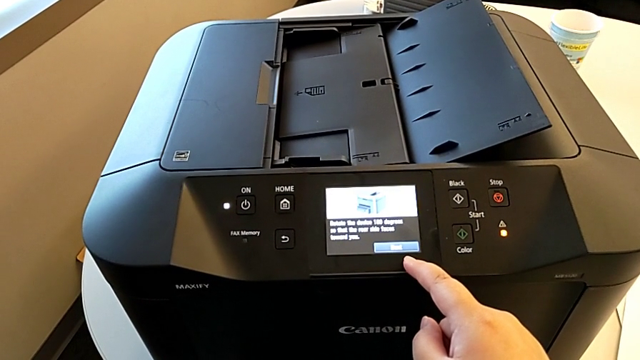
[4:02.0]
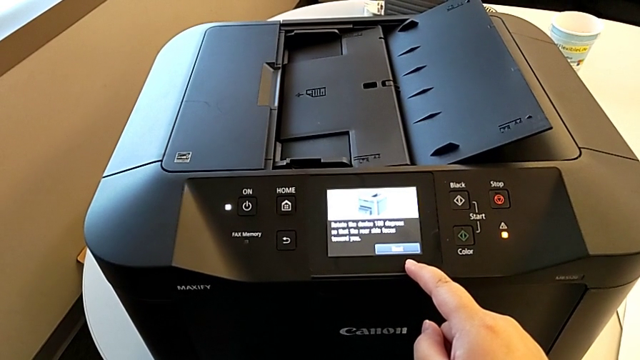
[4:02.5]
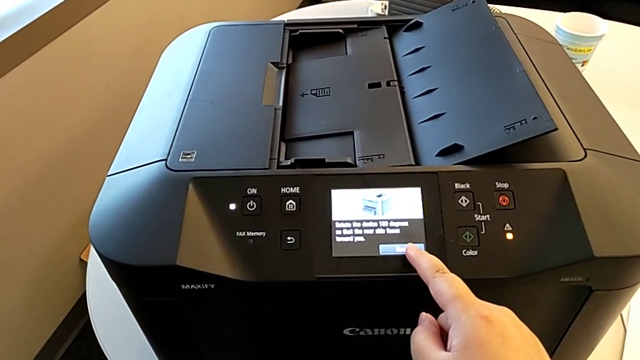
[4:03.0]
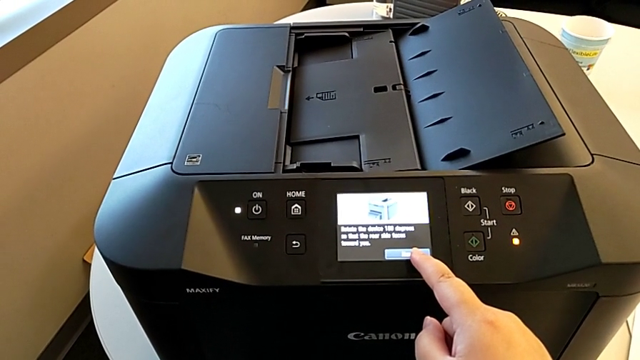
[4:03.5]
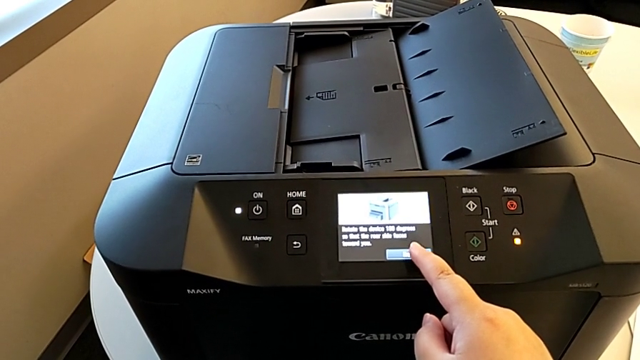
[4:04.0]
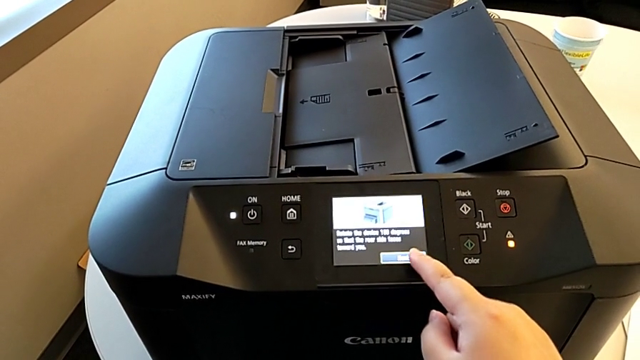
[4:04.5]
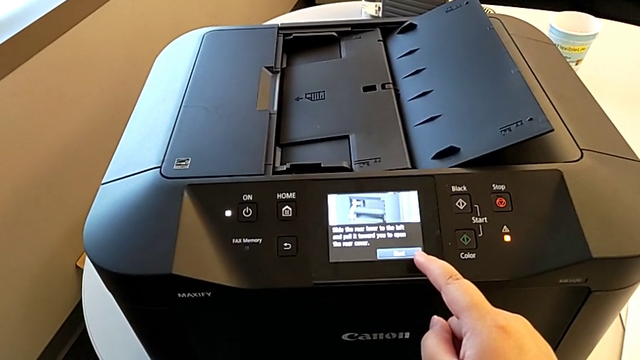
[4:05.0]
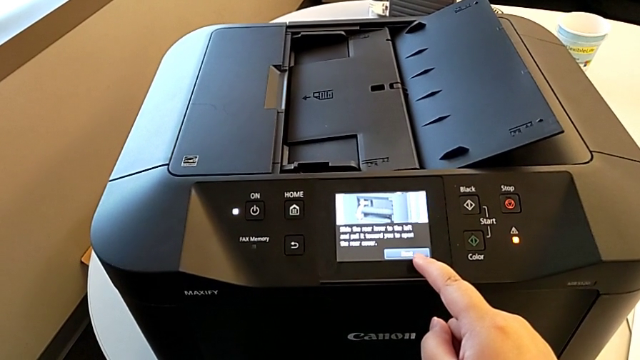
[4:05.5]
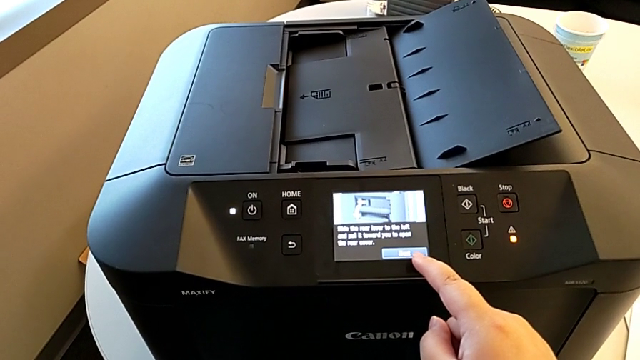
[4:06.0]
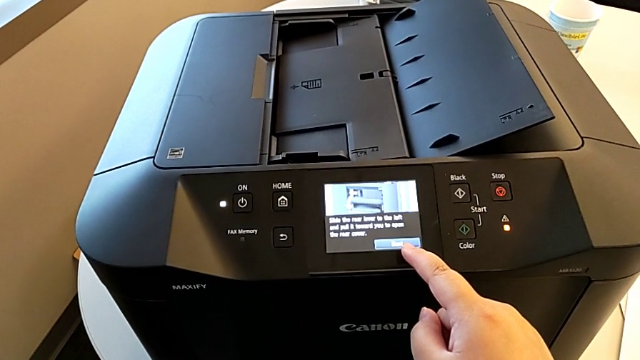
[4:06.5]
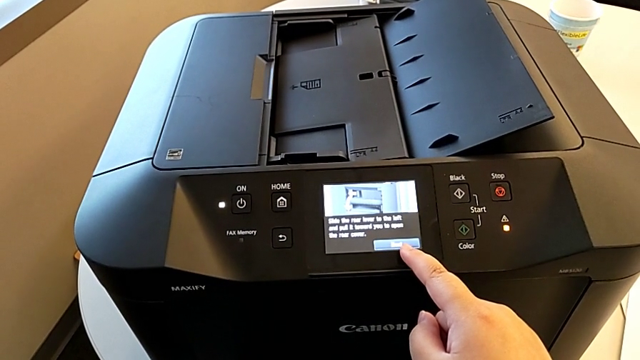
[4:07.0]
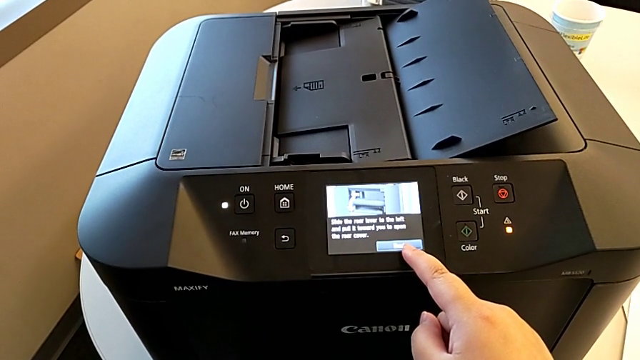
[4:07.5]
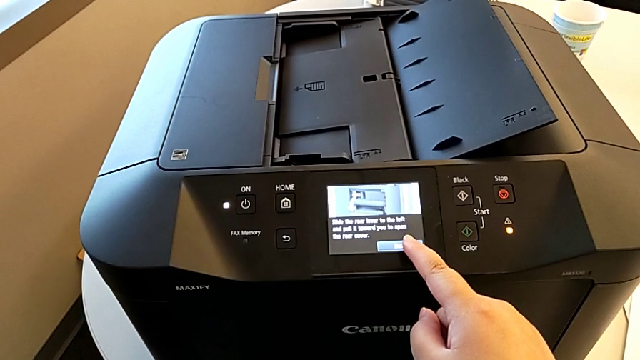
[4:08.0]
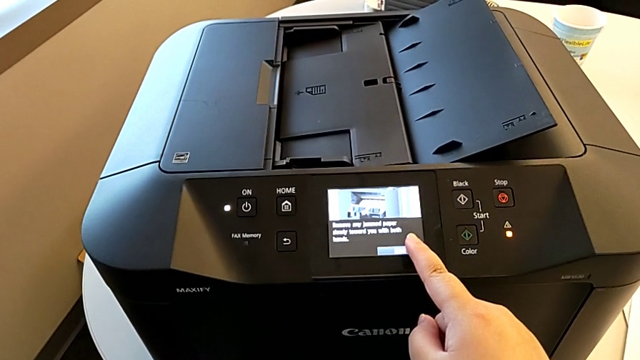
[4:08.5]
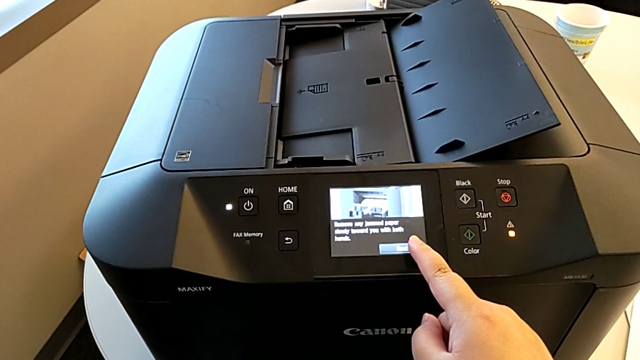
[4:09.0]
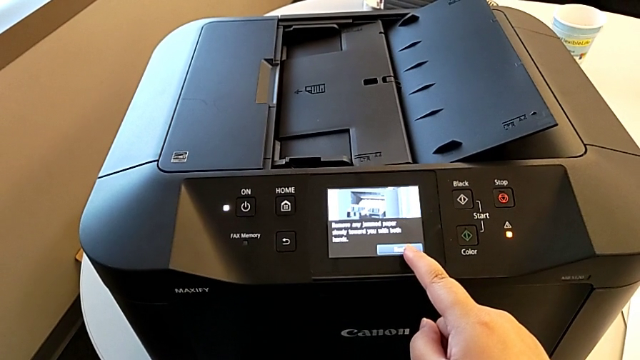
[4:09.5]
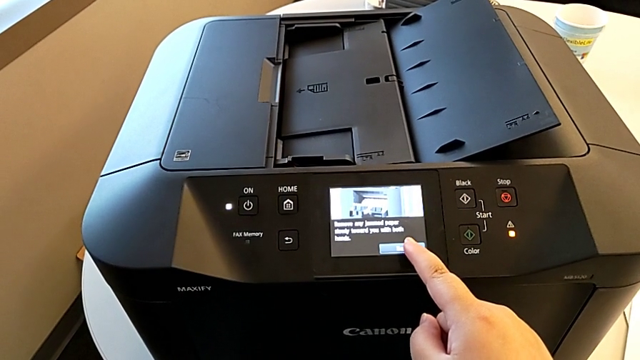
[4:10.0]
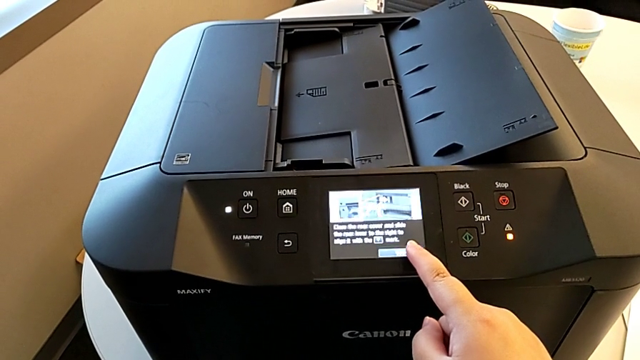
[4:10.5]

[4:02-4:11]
The camera wearer is closing the ink cartridge in the printer. They press the button twice.

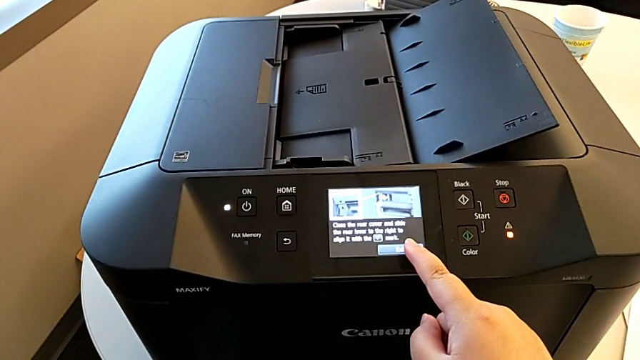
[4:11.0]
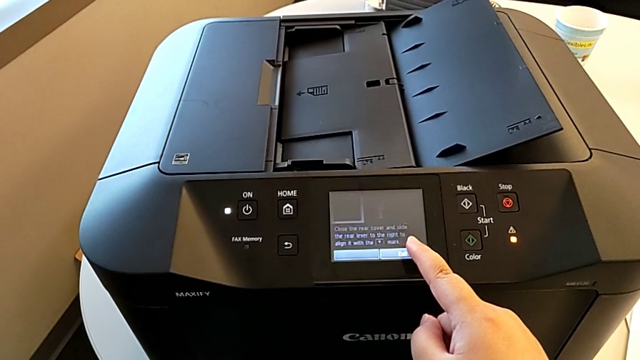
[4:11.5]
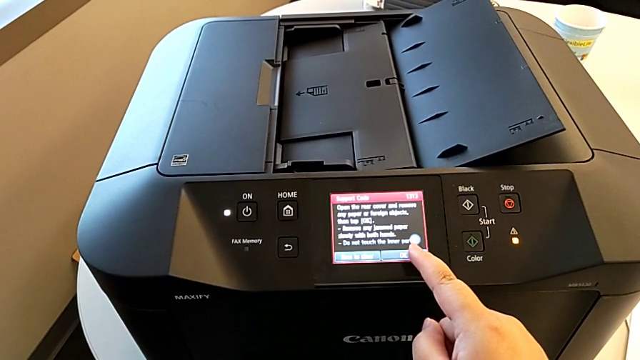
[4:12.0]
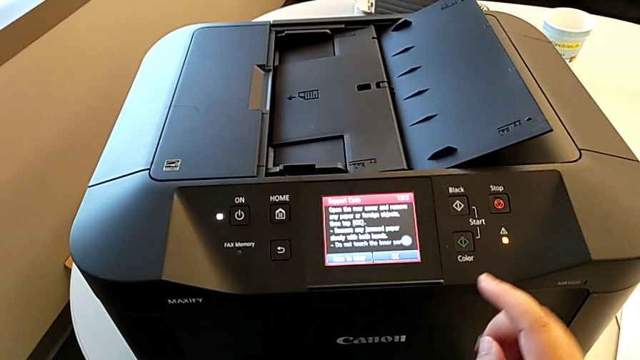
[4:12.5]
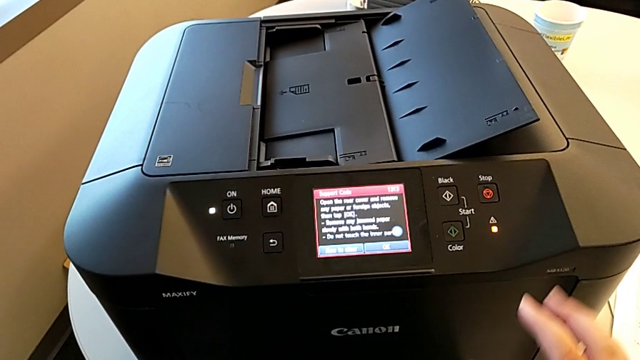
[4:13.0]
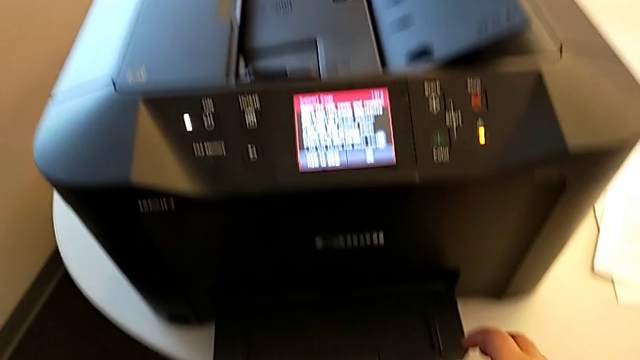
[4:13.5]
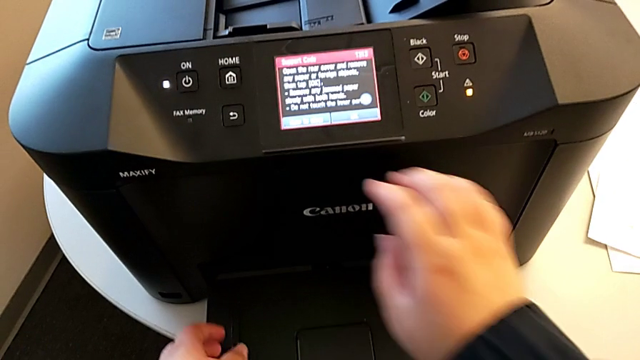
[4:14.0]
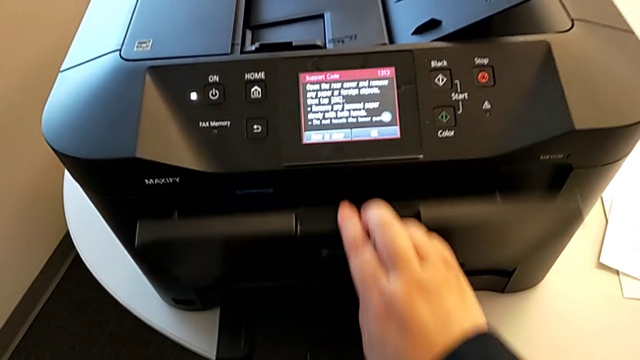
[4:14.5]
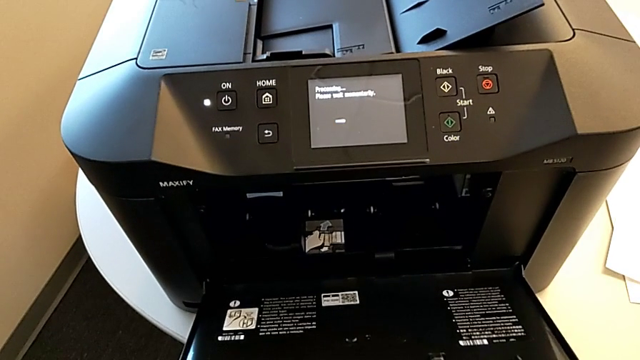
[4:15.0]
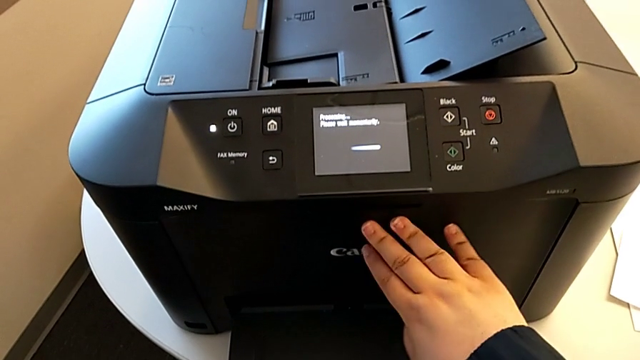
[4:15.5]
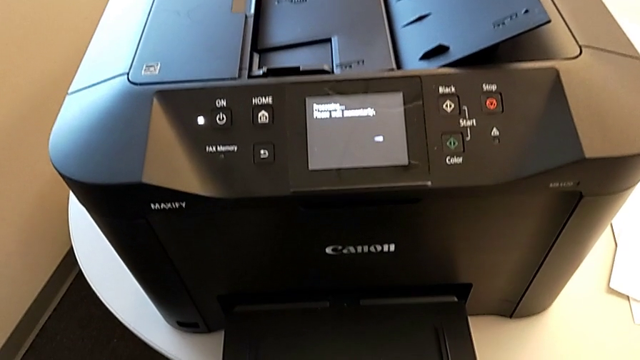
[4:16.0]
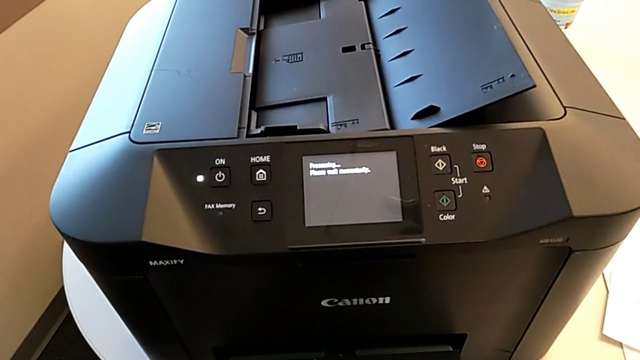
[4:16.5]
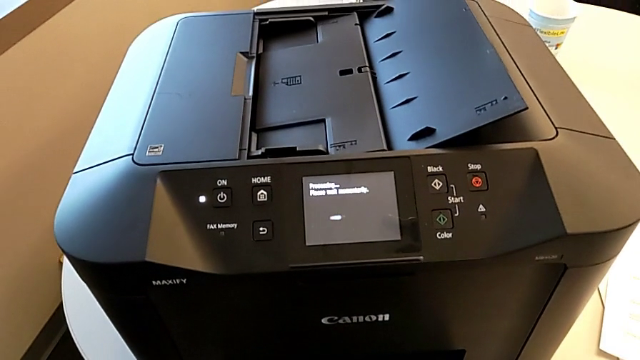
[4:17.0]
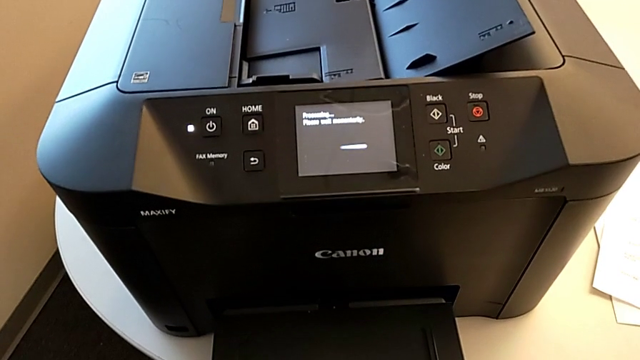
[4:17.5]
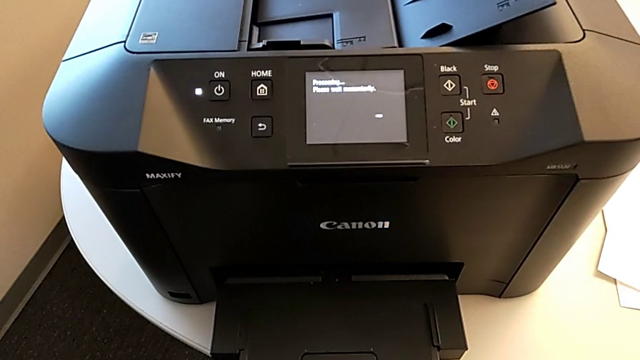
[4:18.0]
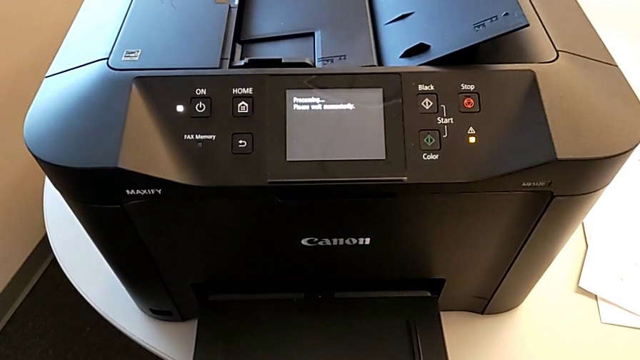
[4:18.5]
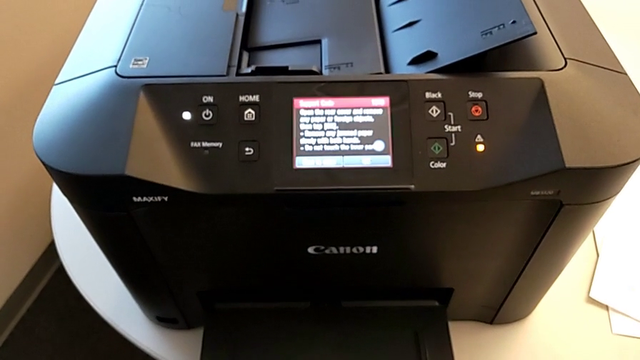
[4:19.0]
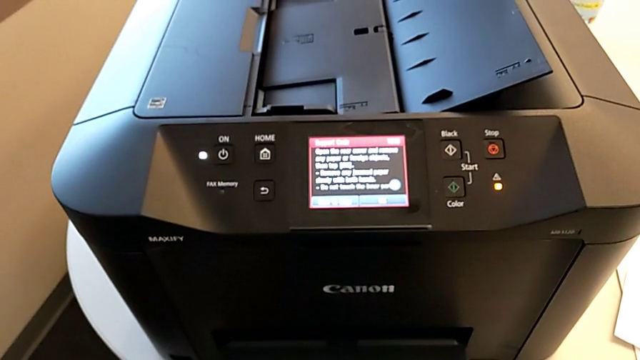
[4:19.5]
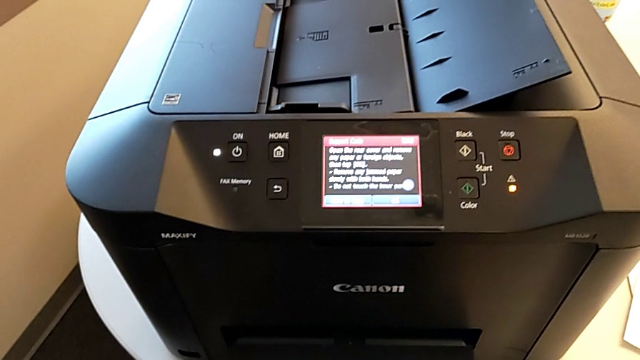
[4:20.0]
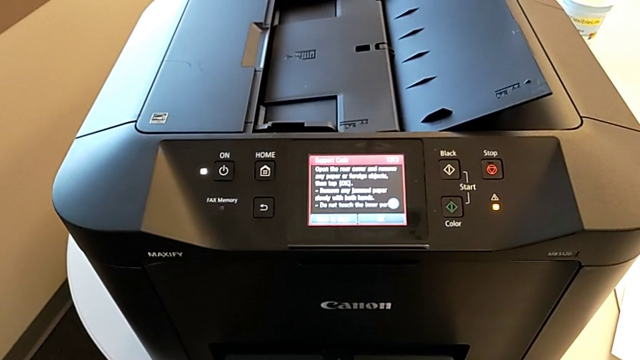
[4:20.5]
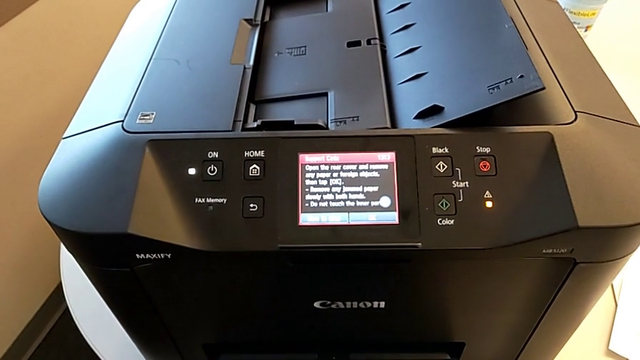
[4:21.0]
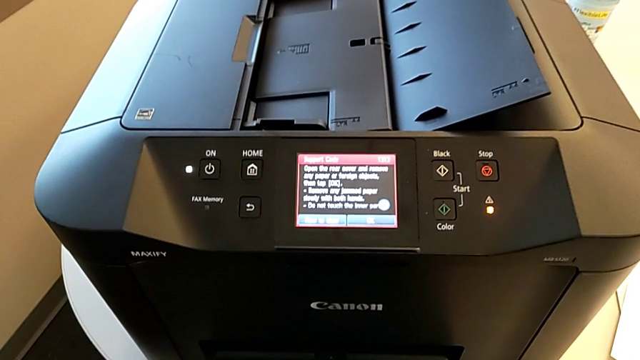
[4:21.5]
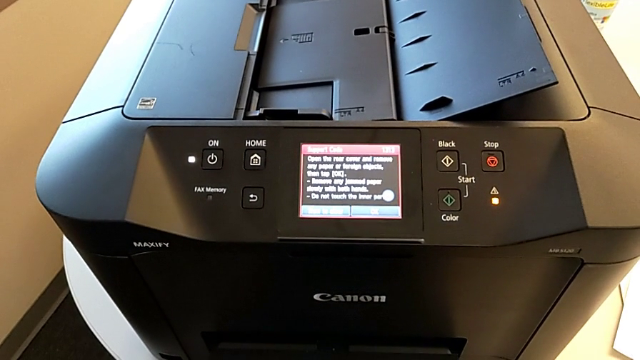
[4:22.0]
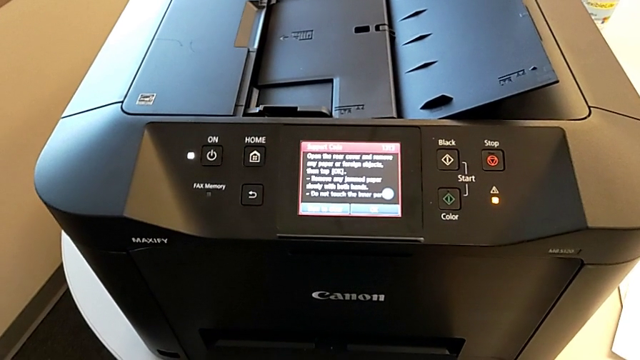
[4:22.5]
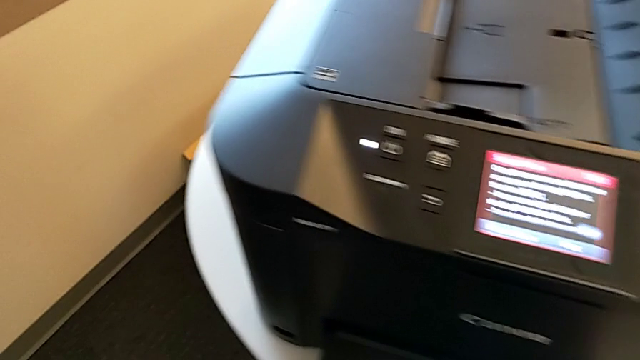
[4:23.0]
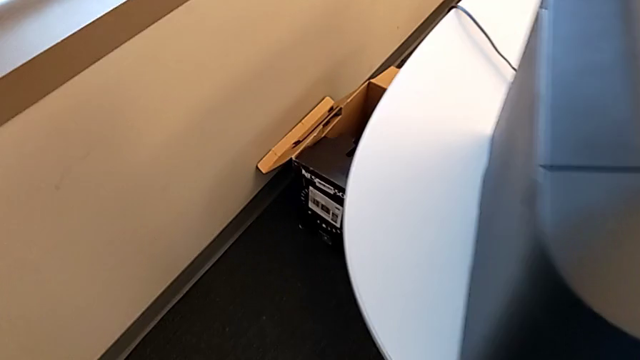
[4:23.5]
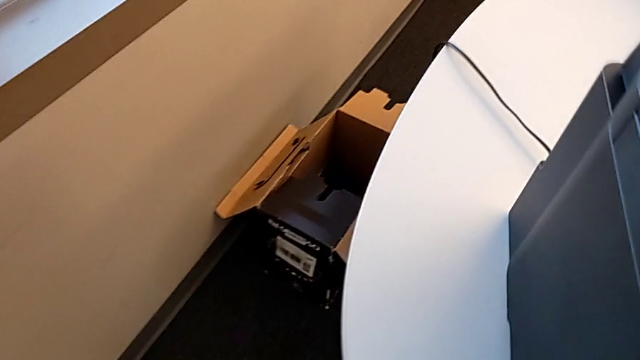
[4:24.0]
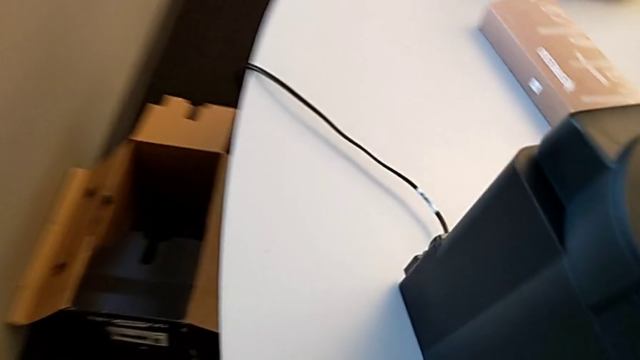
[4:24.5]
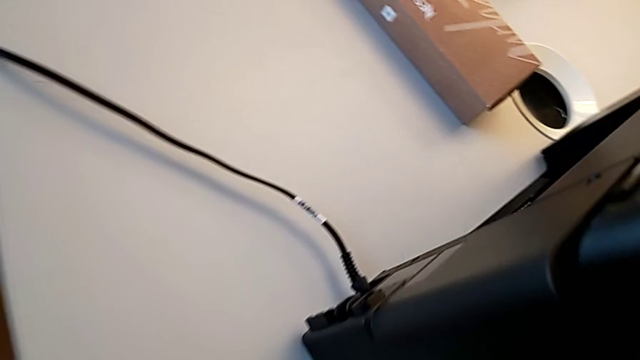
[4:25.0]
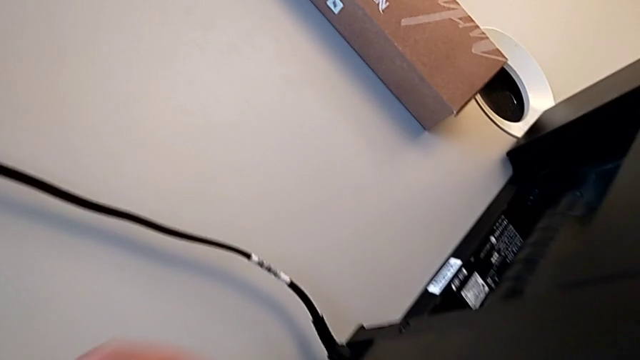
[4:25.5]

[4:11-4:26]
The camera wearer is inspecting the printer regularly. They open the extending paper tray and close it.
